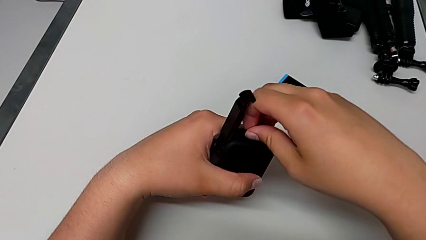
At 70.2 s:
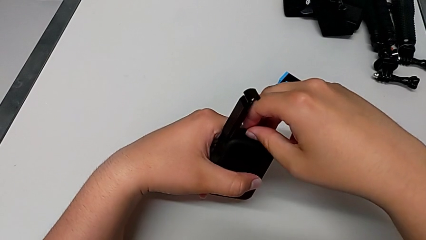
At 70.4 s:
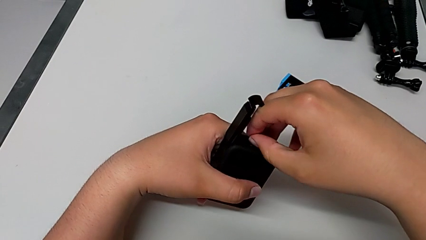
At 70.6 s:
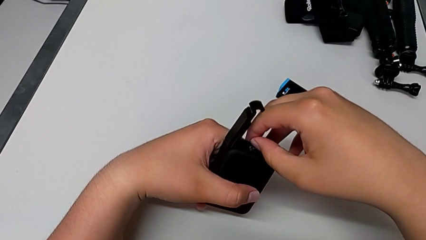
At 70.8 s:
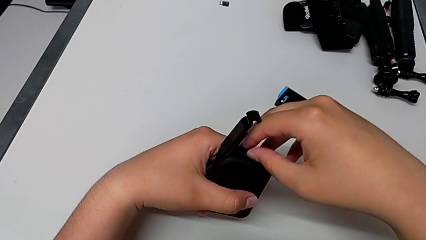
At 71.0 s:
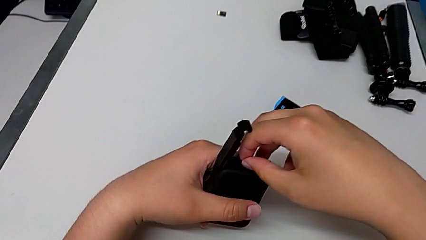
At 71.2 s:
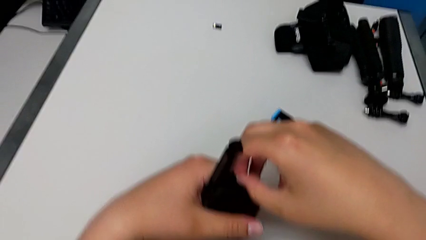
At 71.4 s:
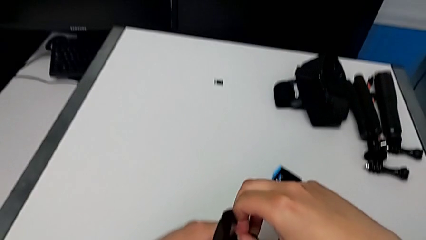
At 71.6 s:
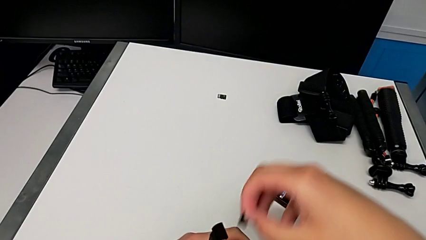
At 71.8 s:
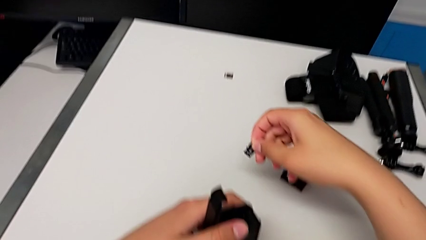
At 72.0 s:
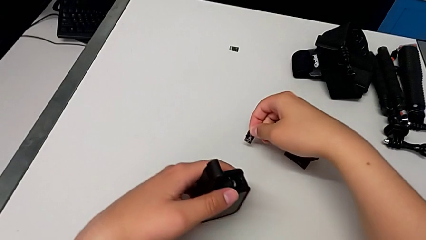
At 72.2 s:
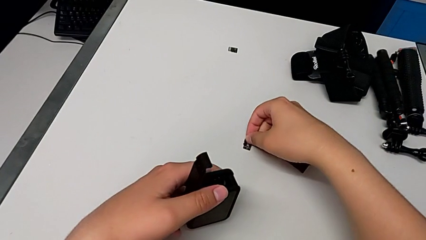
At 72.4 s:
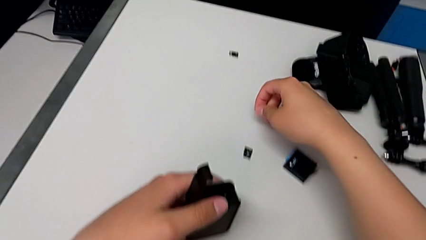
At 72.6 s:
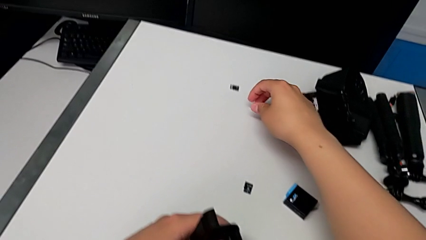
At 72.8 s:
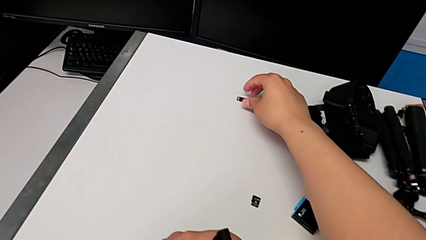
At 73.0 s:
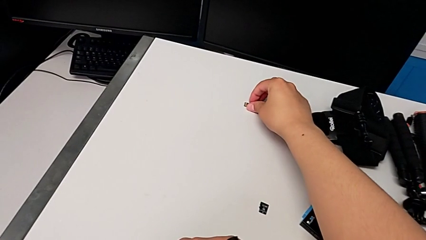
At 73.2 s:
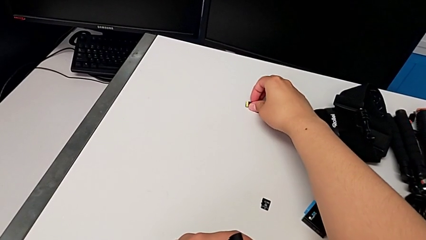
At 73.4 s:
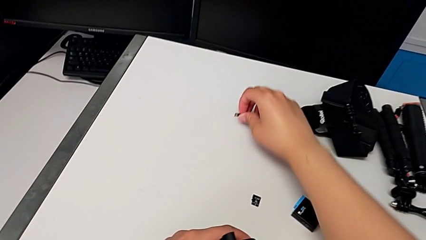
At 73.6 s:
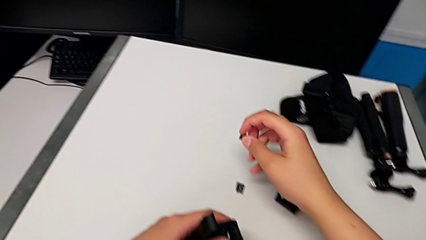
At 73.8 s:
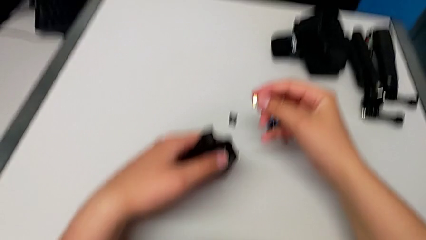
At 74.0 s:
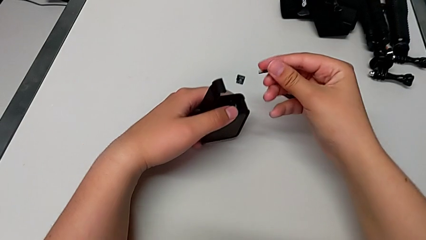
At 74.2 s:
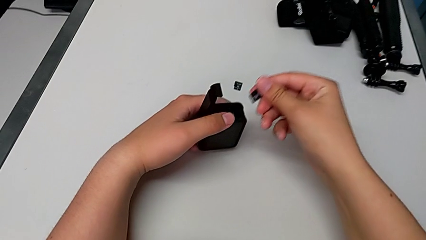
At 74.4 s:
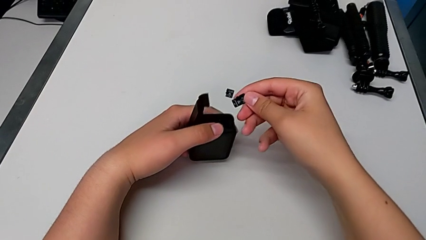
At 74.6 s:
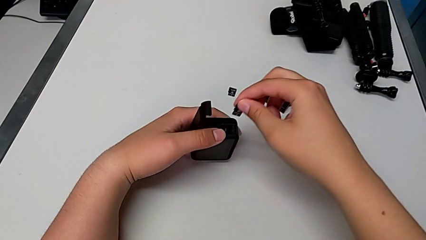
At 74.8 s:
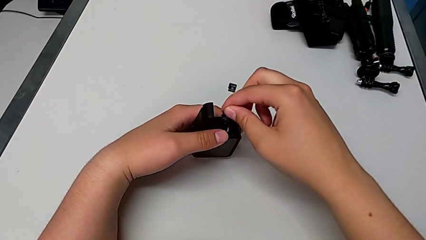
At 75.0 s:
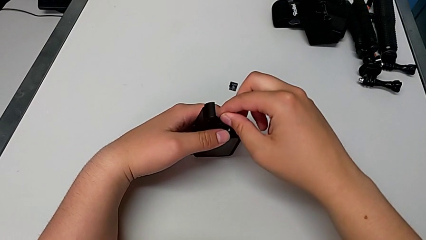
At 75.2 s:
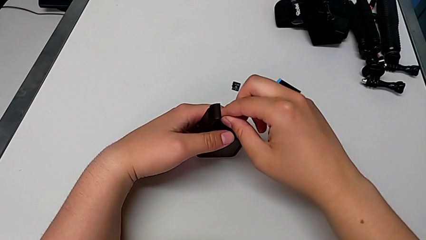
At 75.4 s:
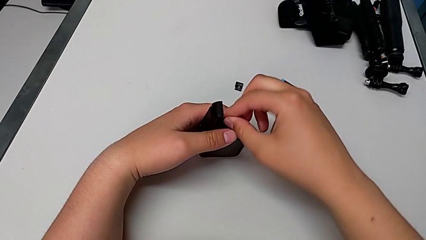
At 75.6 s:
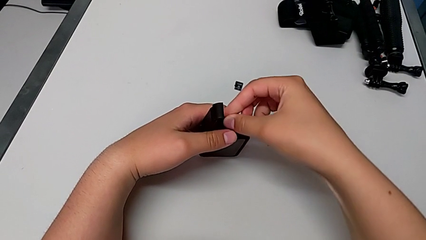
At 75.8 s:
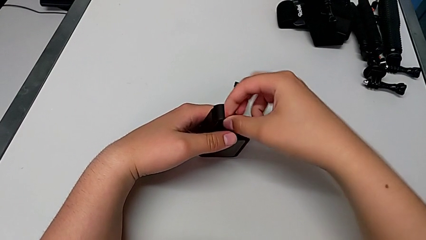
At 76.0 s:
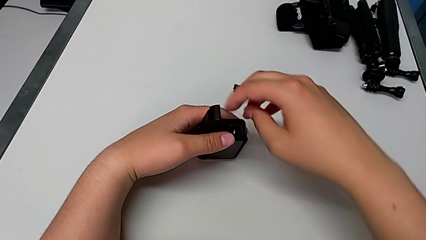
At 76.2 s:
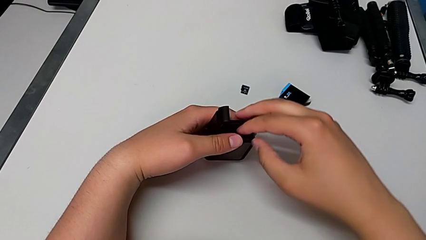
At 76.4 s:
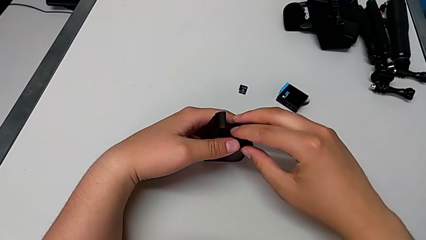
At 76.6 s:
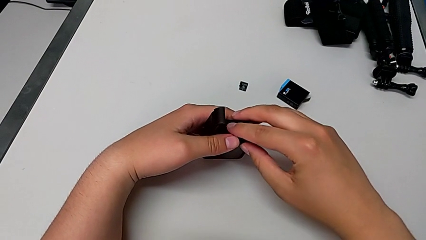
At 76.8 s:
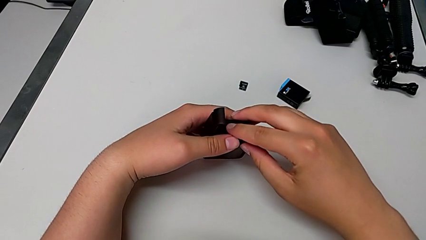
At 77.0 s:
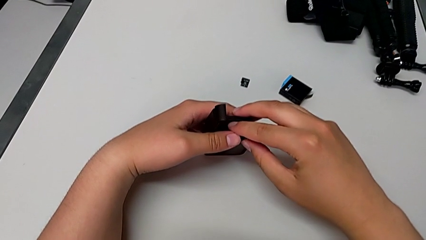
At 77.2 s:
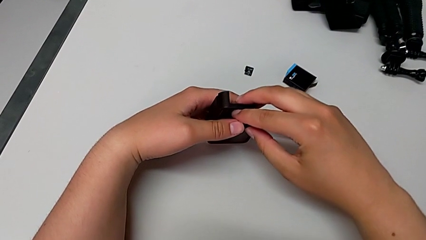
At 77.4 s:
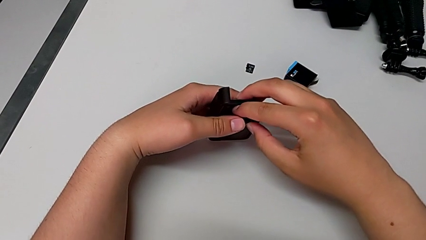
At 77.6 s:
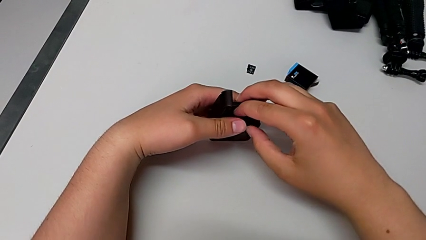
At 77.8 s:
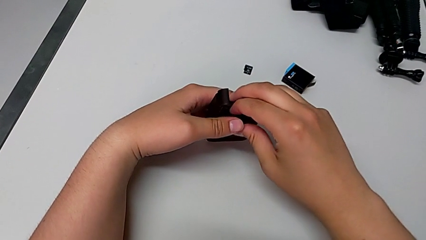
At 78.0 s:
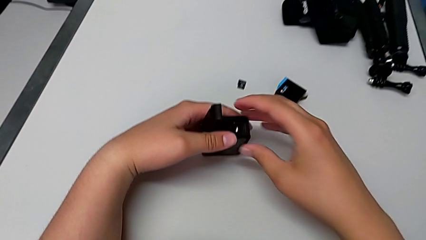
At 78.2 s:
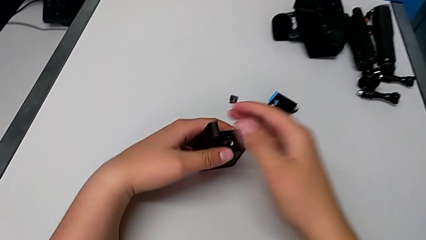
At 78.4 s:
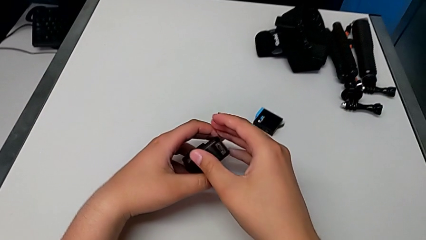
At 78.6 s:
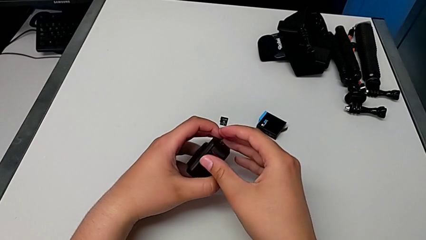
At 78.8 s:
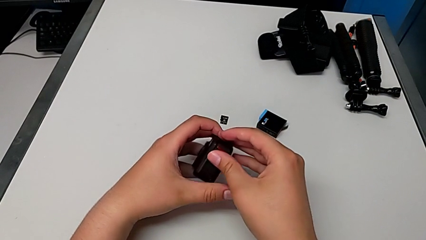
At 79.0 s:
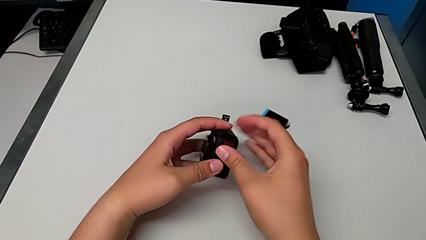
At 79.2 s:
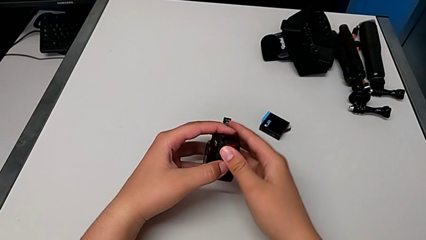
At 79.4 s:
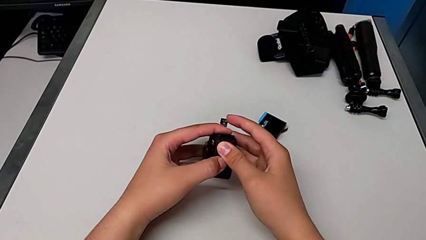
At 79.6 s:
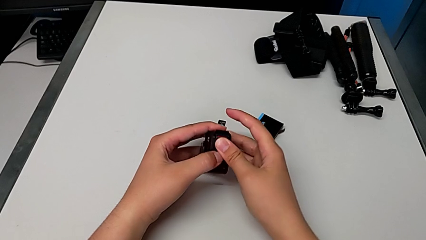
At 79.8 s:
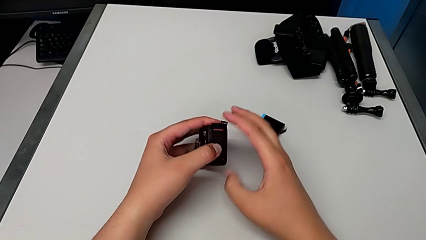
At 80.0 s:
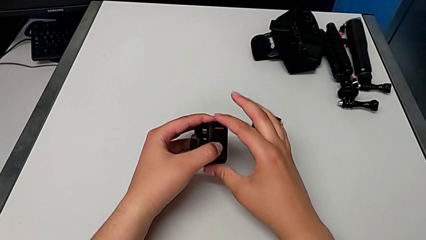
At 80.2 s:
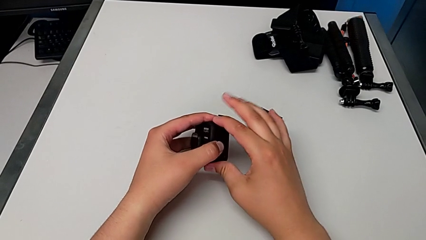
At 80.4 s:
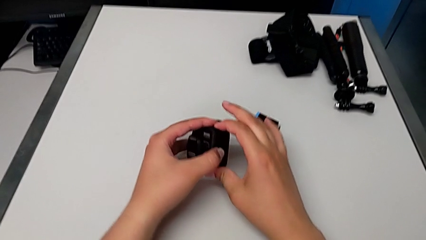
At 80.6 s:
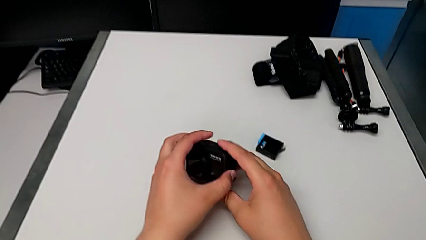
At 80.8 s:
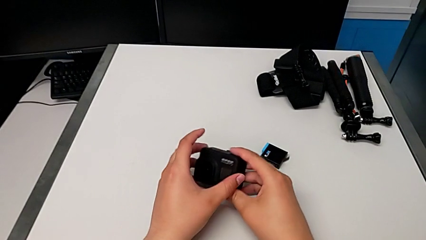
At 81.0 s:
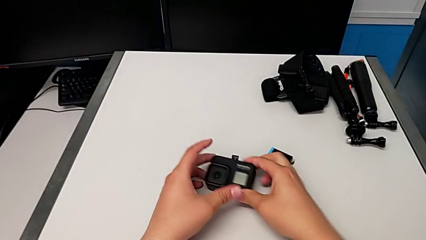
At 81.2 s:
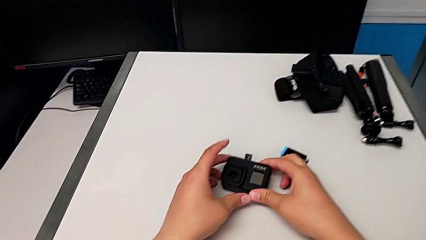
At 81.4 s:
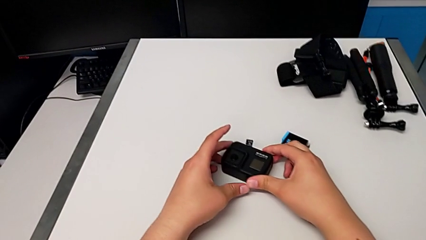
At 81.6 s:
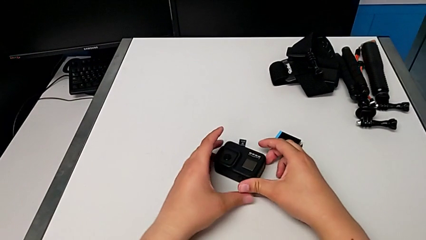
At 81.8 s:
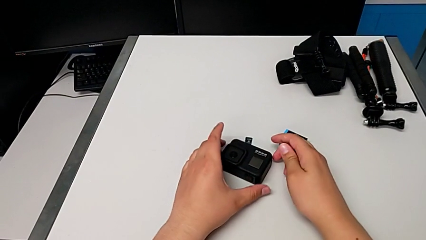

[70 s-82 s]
The camera wearer is changing their micro SD card. They withdraw the SD card, place it, grab the SD card, lift the new SD card, insert it, close the battery door and place the GoPro.

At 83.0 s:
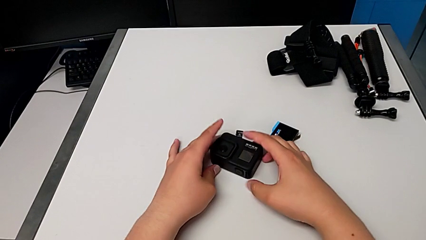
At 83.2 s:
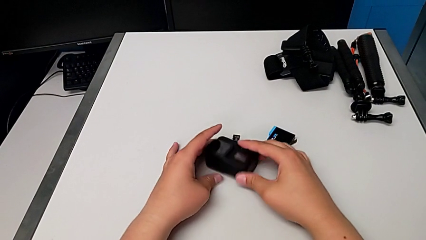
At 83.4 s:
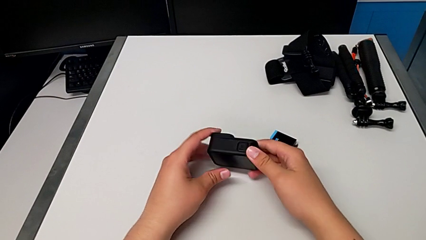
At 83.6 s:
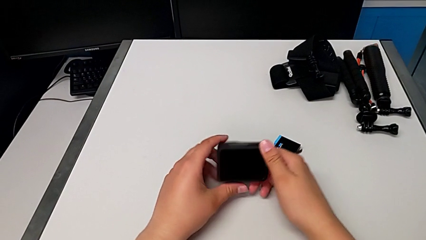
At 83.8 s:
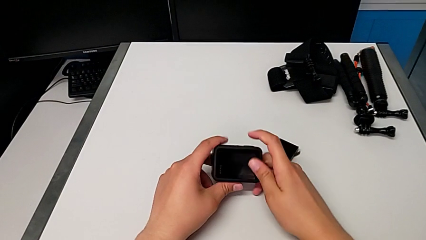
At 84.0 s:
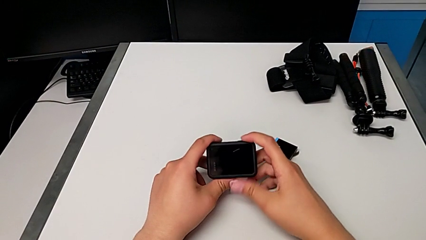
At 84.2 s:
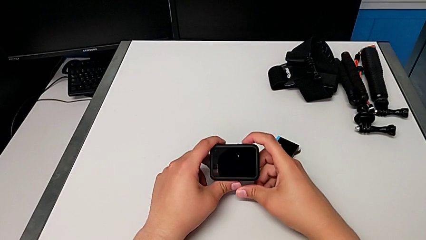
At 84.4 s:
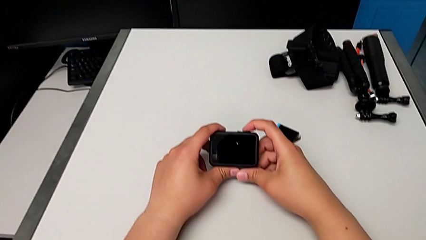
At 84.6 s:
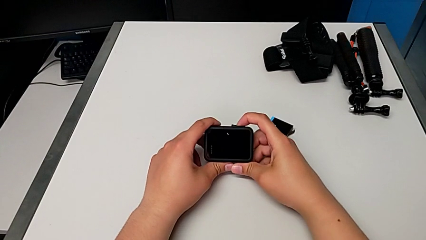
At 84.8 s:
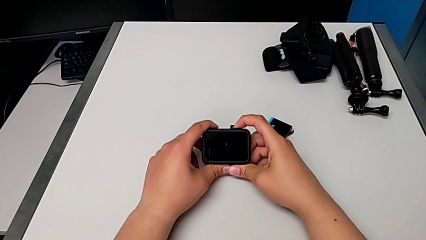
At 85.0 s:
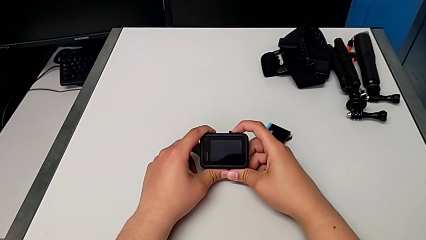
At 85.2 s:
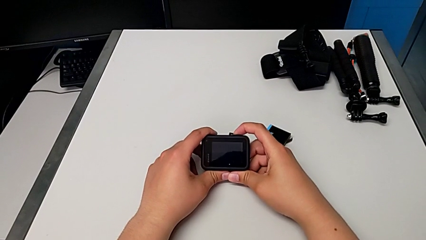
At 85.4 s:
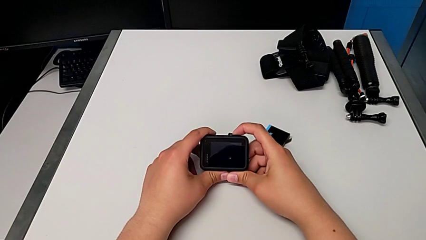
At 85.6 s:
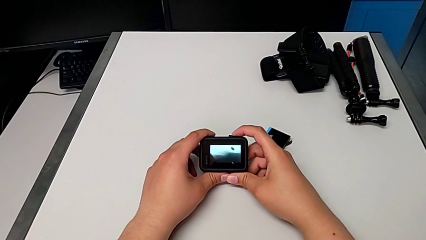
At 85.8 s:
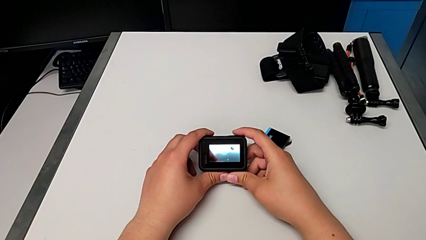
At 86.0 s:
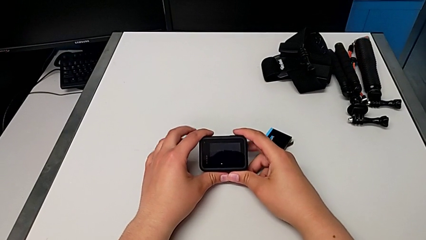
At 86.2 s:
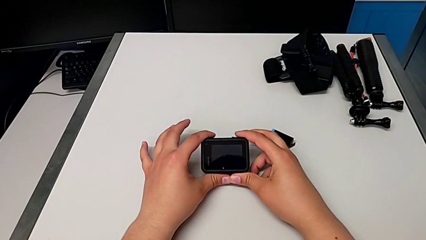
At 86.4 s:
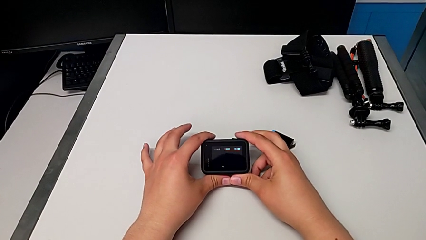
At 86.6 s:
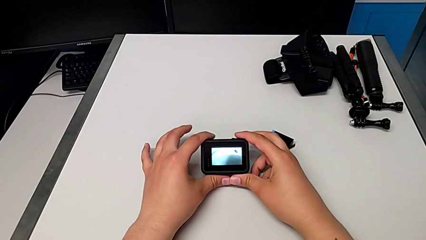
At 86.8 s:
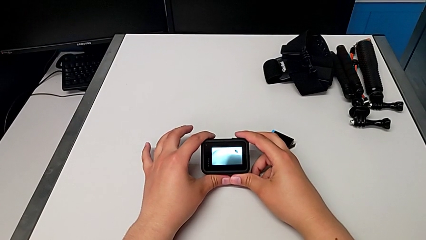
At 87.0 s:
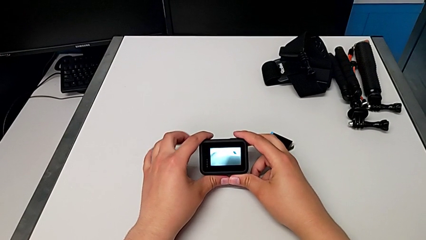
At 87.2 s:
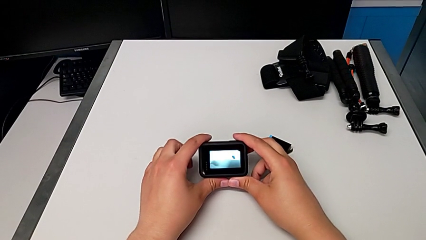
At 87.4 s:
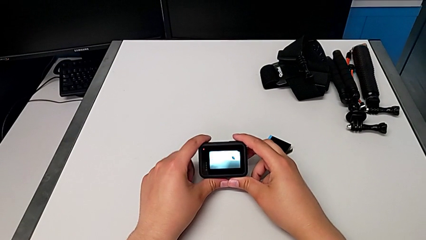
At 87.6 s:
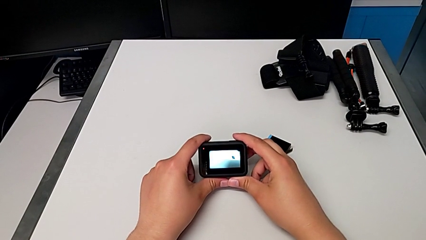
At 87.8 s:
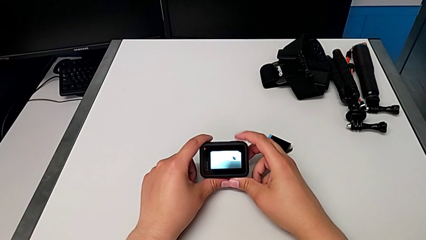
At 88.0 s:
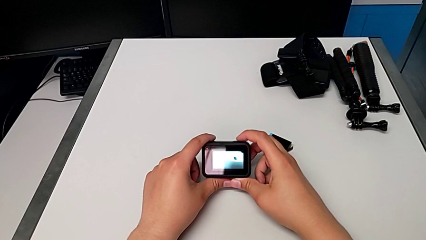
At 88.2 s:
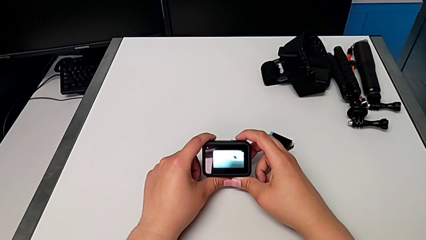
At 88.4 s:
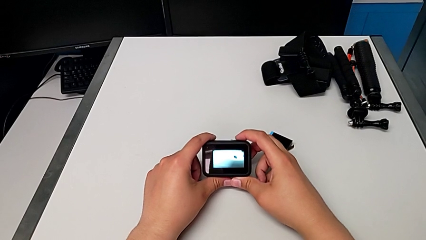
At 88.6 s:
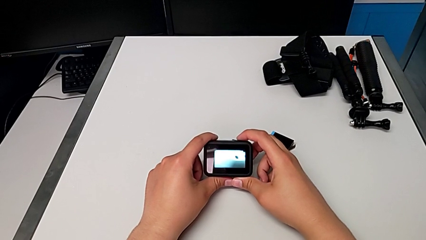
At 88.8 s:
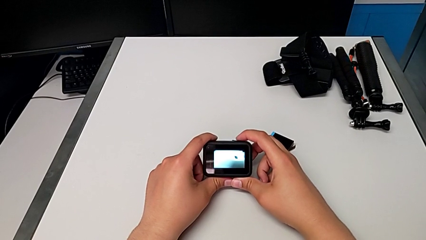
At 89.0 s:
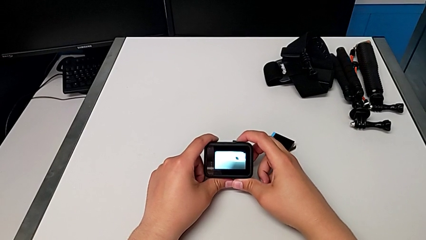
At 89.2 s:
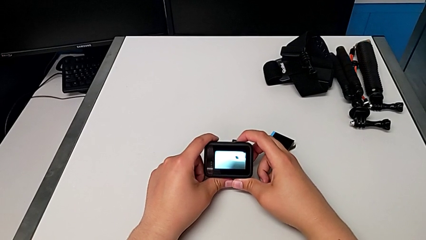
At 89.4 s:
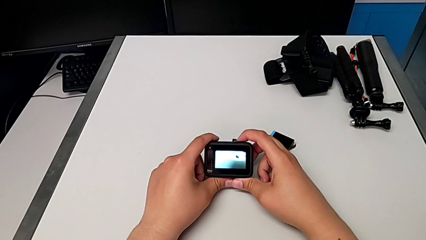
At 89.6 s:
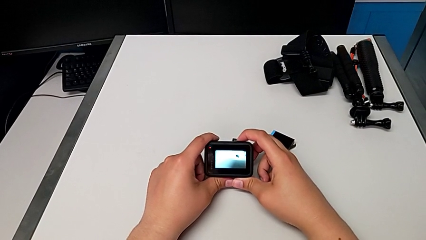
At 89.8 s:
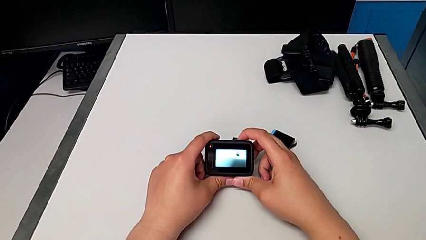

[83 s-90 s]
The camera wearer is turning on the camera. They rotate the GoPro and press the button.
